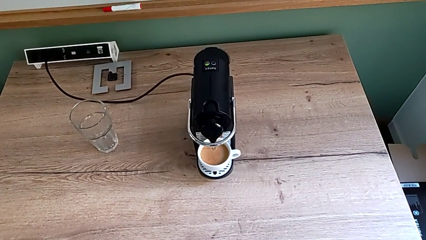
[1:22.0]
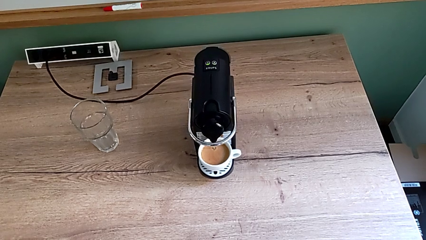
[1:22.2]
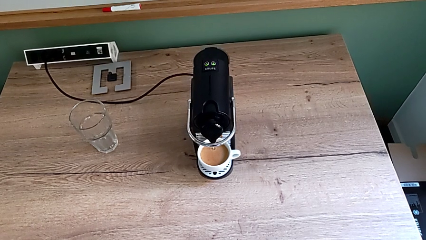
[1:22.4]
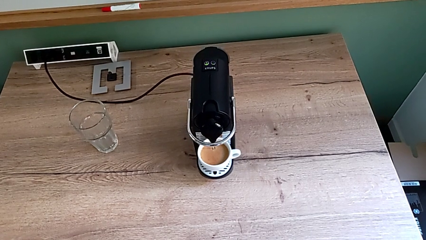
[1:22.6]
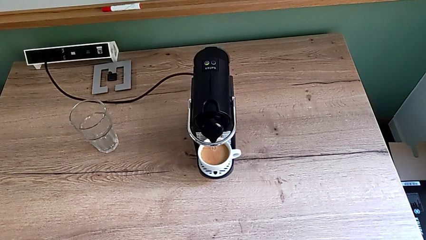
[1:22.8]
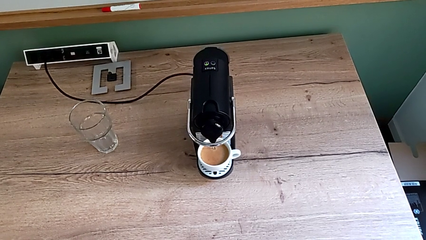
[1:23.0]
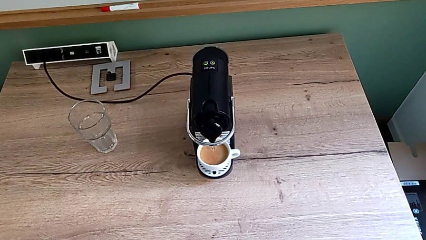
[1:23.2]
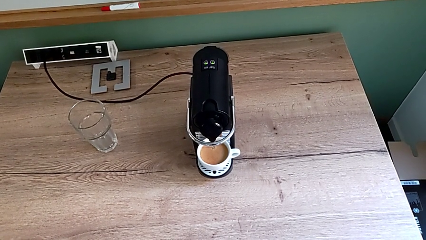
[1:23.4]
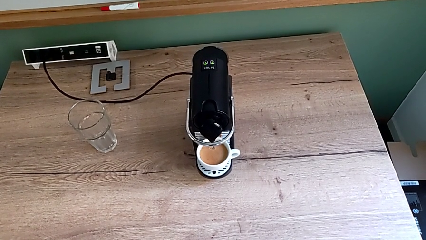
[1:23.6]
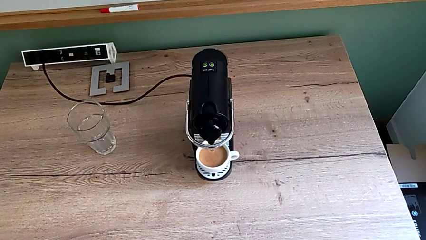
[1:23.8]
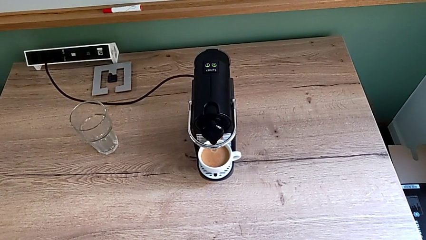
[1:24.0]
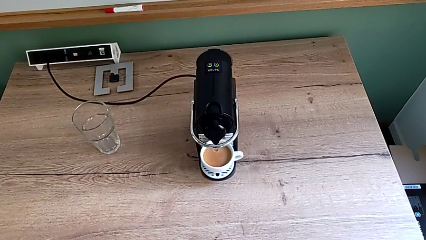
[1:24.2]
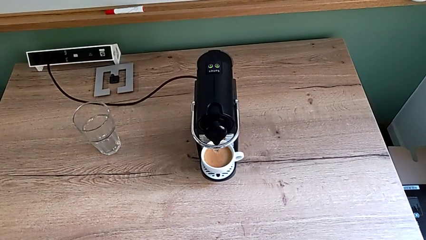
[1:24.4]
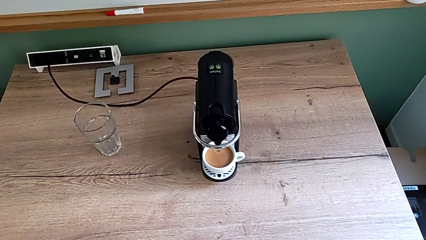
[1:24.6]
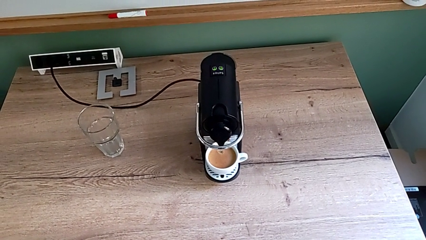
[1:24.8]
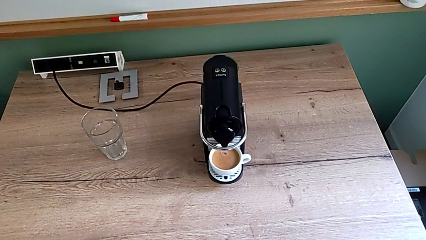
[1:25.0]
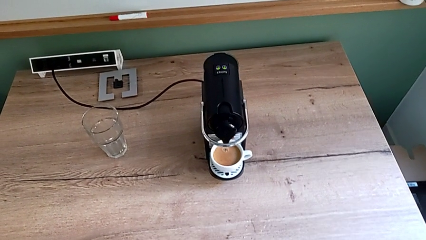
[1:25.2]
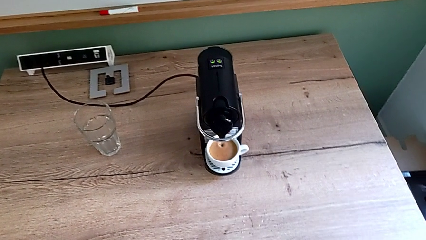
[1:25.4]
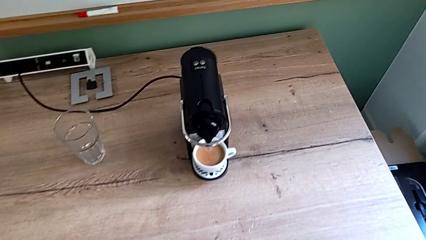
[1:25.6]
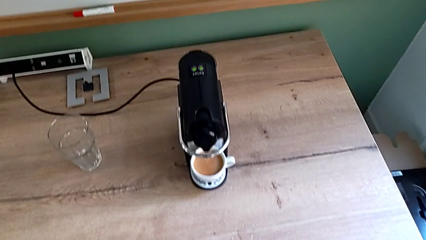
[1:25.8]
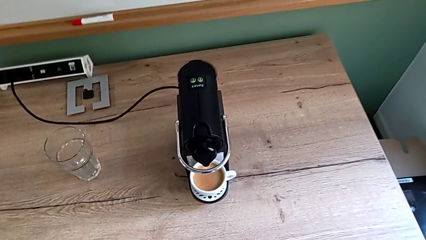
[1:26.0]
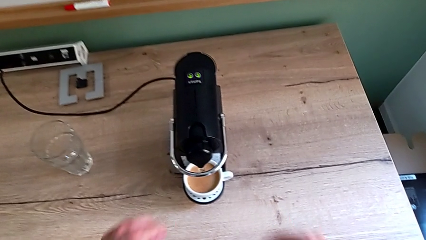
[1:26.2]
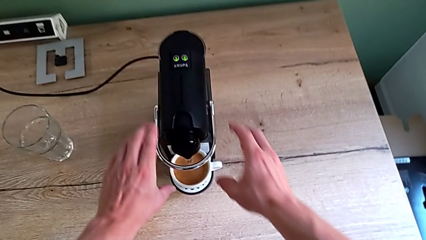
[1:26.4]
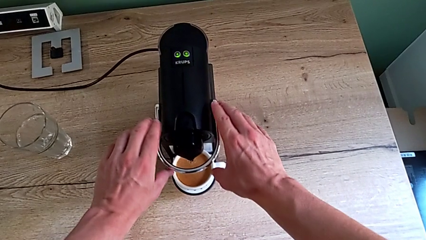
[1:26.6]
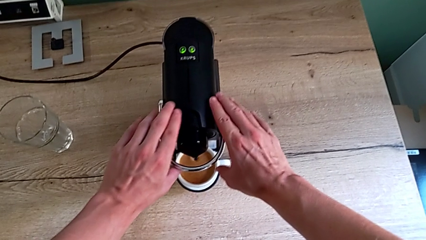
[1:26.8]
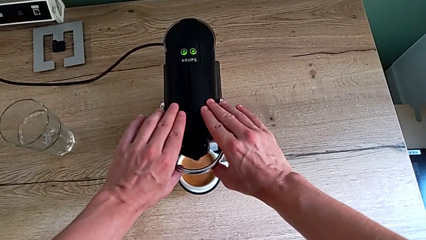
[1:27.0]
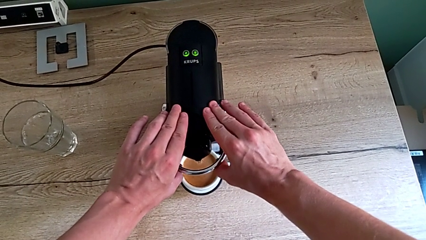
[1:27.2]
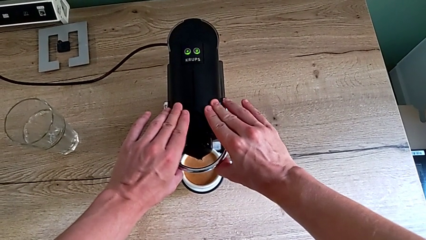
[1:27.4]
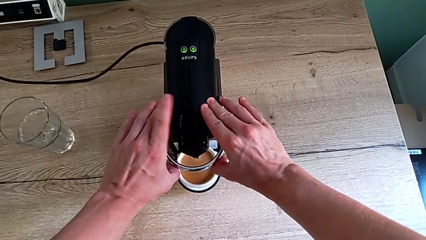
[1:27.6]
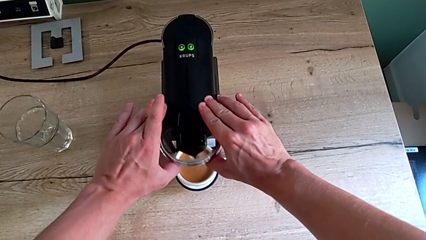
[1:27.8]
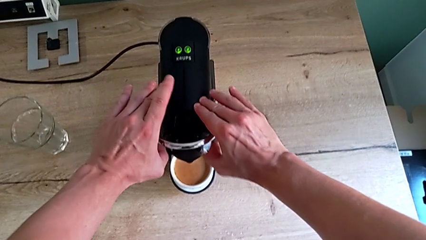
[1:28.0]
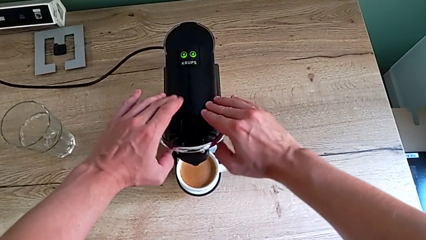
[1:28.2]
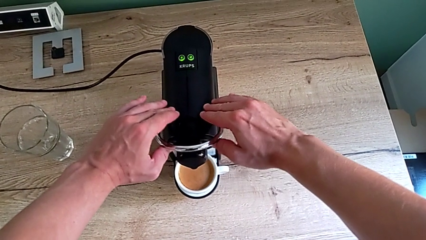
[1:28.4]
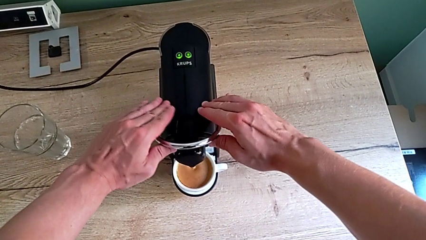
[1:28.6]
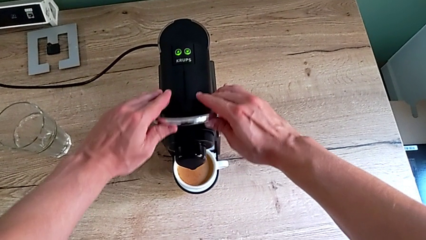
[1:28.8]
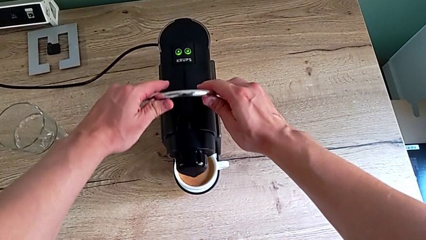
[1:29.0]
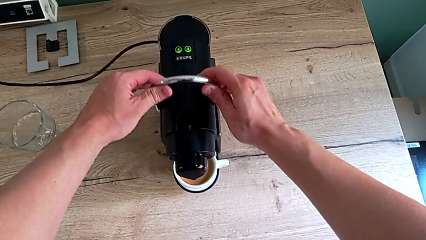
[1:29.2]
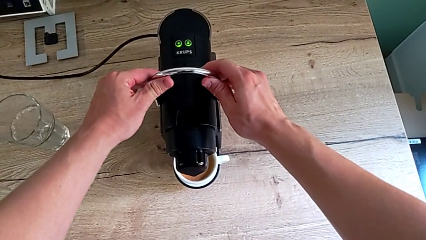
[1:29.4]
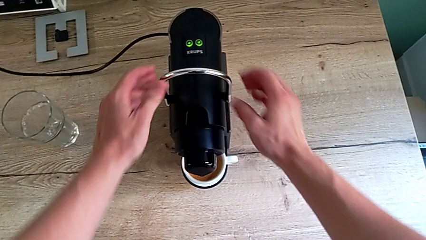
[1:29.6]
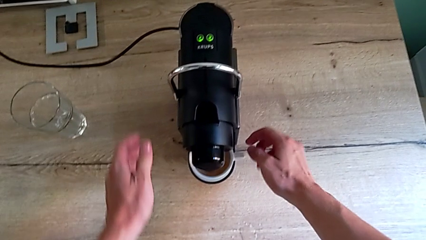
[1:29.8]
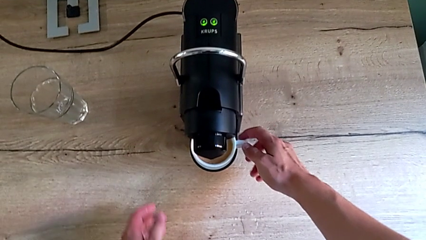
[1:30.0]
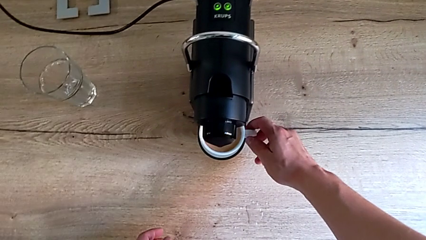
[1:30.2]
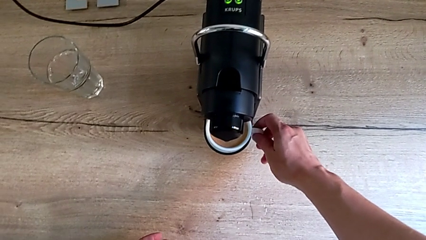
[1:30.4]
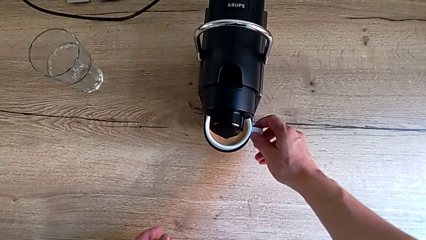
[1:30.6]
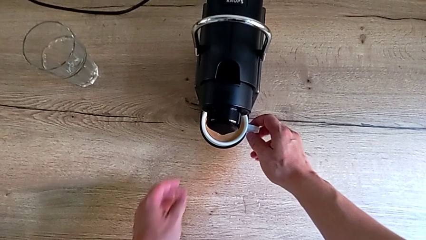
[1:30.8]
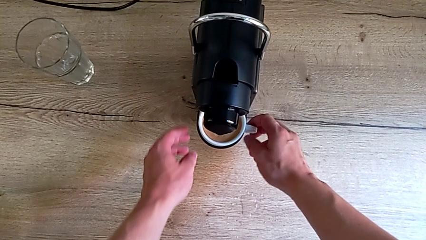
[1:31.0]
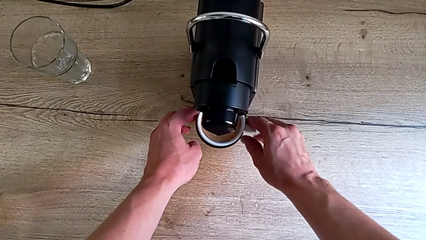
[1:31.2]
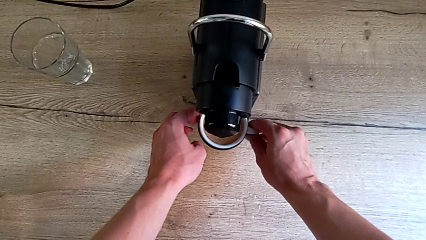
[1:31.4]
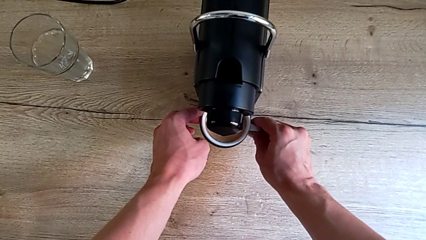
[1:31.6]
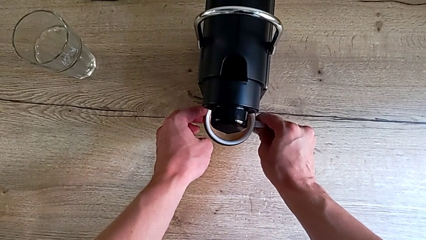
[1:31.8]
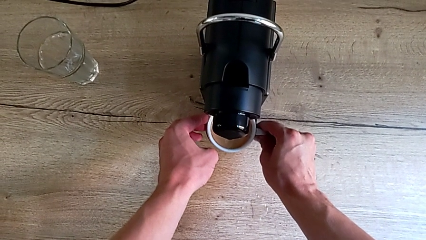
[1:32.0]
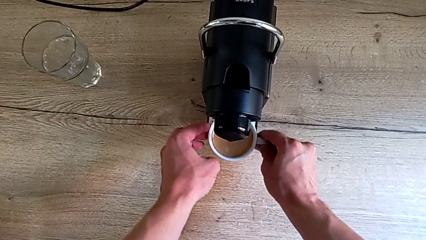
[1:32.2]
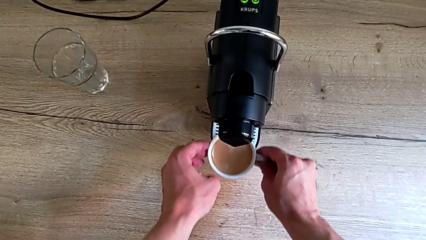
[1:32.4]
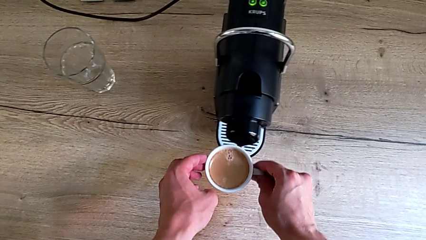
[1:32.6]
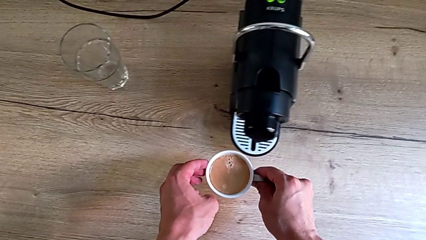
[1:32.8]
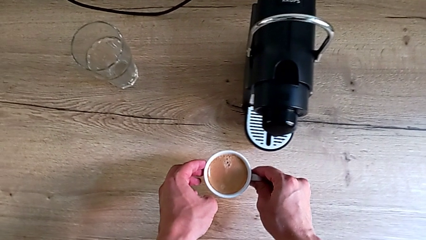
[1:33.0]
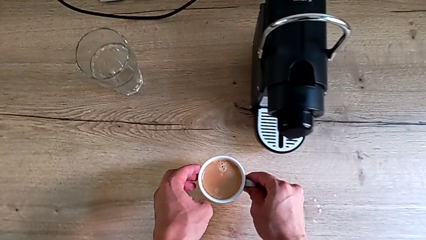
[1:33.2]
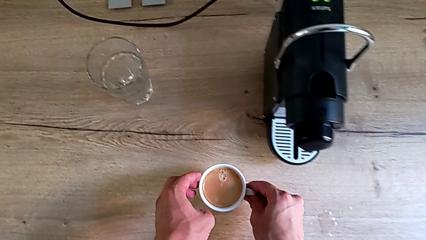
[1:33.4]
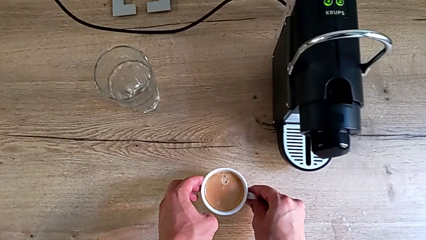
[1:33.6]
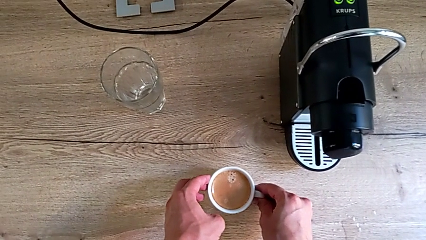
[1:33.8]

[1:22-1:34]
The camera wearer is making a cup of coffee. They keep loading the cup. They pull the lever, grab the cup and withdraw it, all with the right hand.

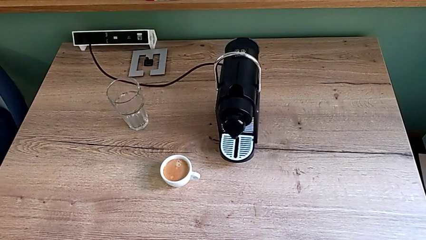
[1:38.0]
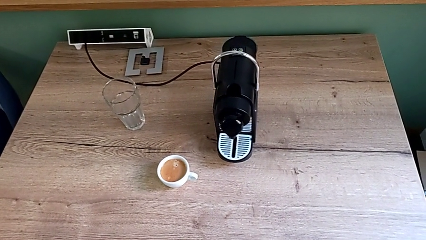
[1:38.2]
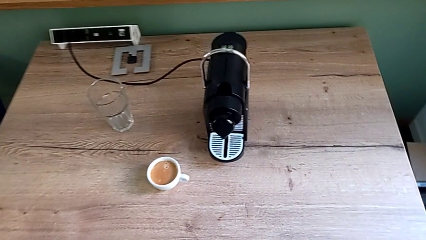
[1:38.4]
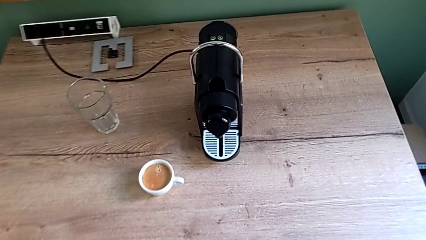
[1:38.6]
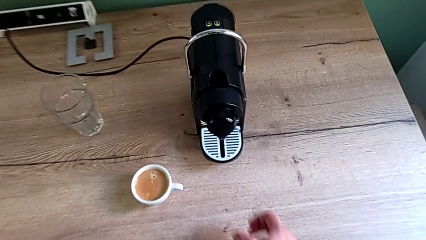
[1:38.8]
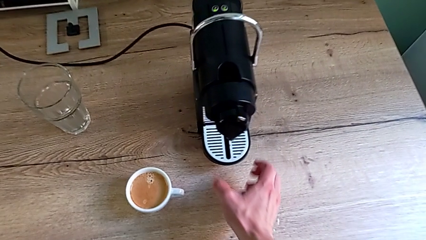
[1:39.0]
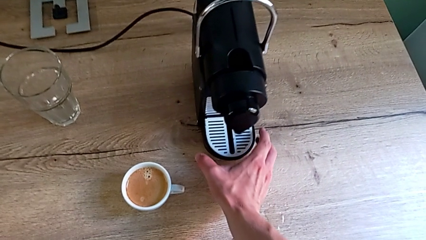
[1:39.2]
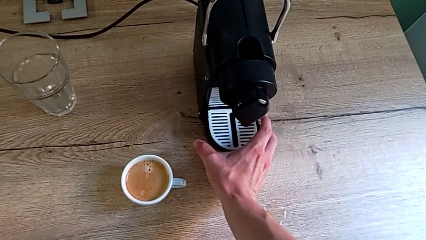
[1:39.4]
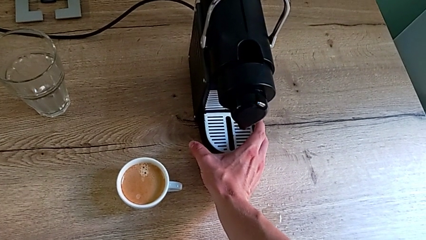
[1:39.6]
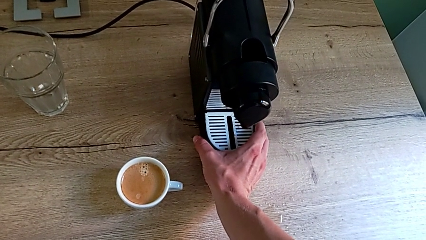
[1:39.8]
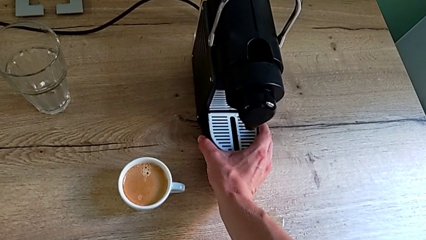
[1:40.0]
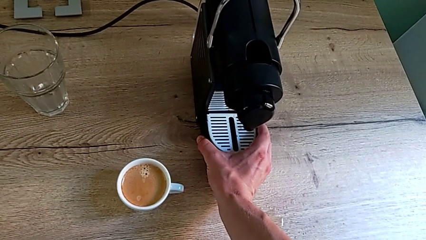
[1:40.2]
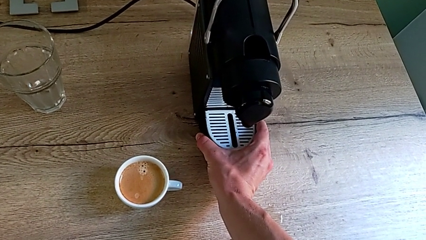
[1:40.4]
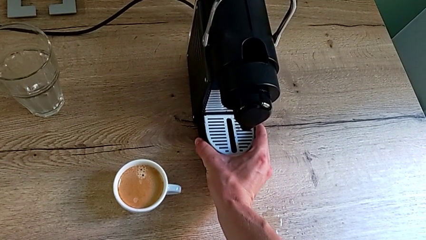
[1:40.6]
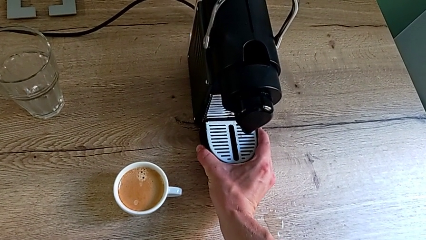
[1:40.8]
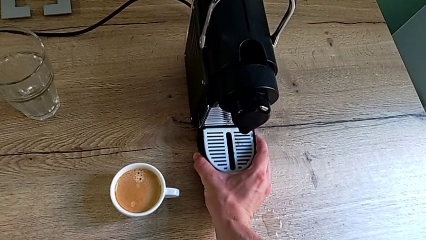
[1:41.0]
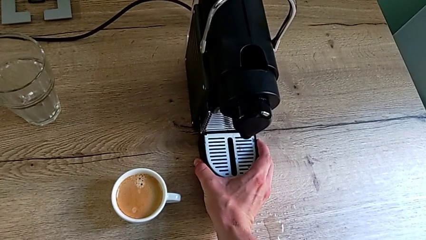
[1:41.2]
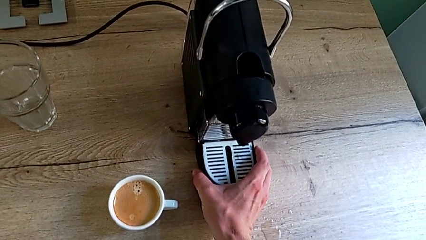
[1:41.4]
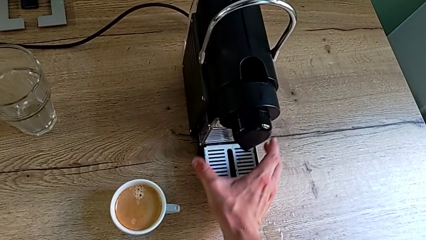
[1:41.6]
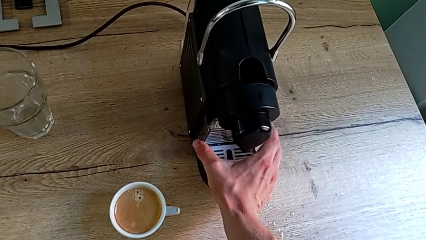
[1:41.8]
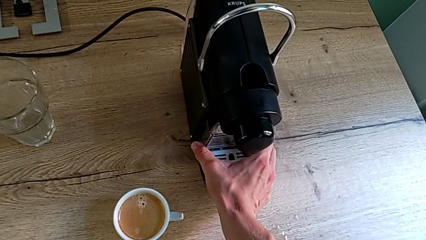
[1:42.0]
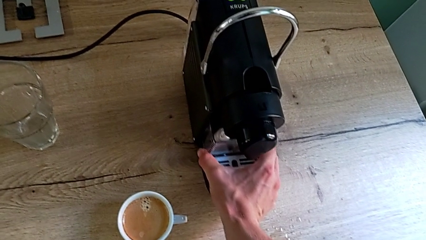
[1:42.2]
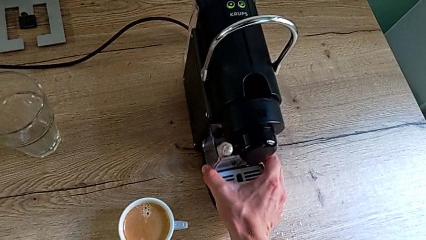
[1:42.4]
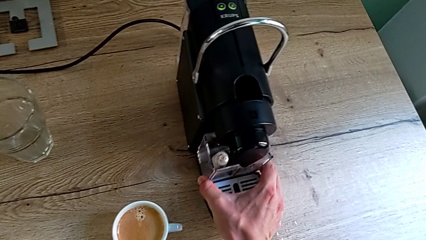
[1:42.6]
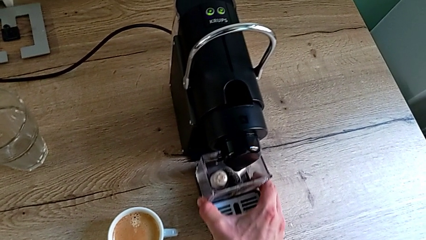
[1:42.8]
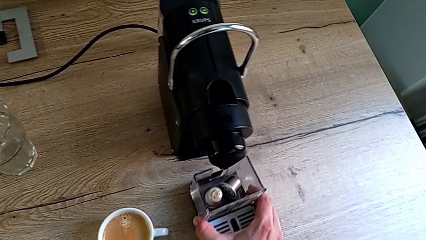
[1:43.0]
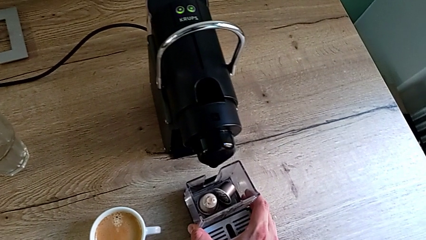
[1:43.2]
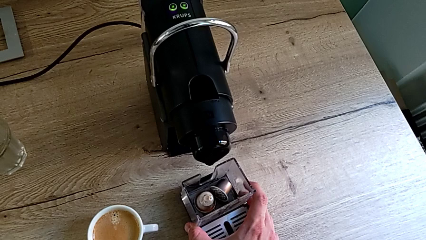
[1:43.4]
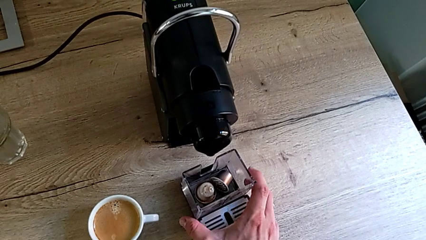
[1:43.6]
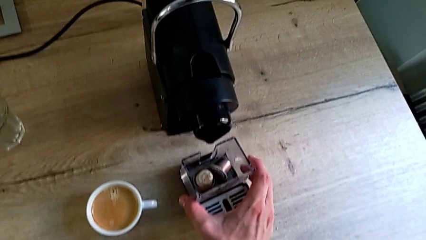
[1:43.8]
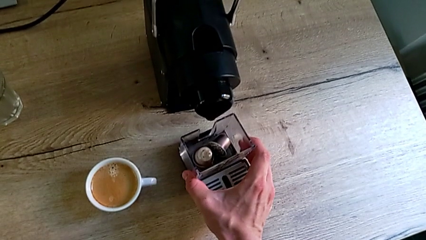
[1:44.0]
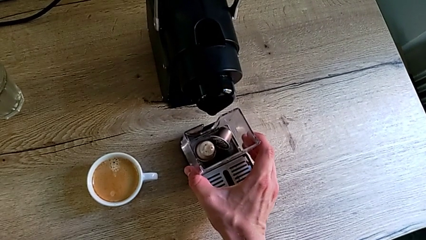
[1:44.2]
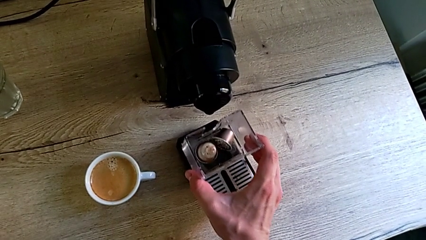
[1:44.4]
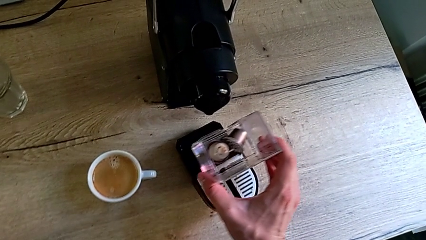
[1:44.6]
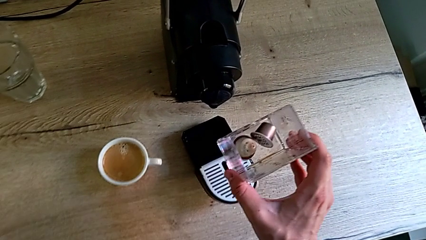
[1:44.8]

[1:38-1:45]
The camera wearer is emptying the capsule container. They grab the drip tray, withdraw the capsule container and grab it, all with the right hand.
